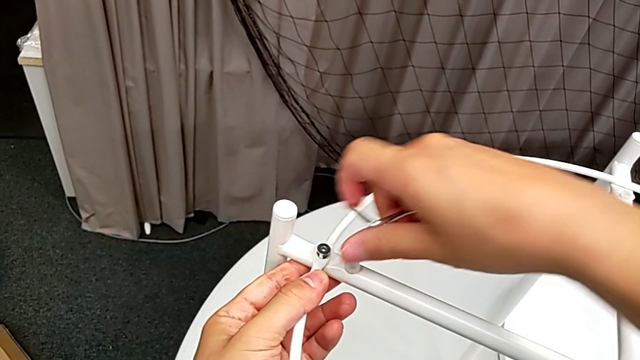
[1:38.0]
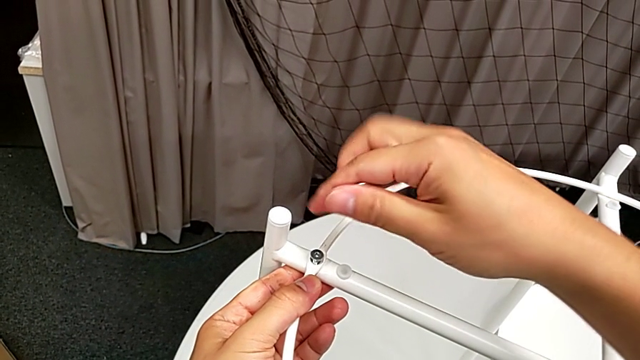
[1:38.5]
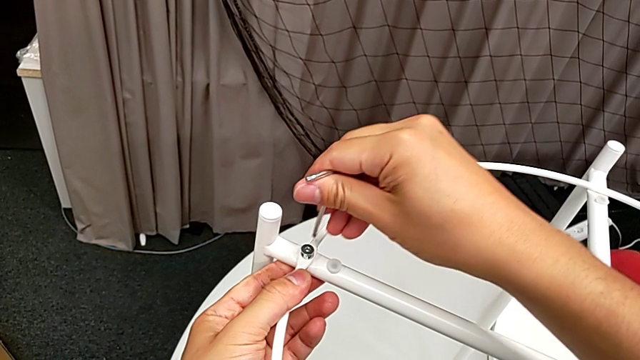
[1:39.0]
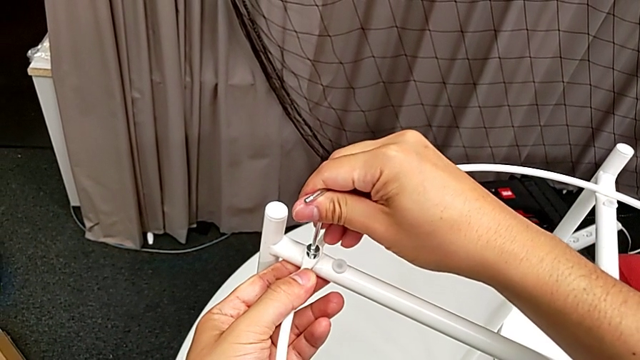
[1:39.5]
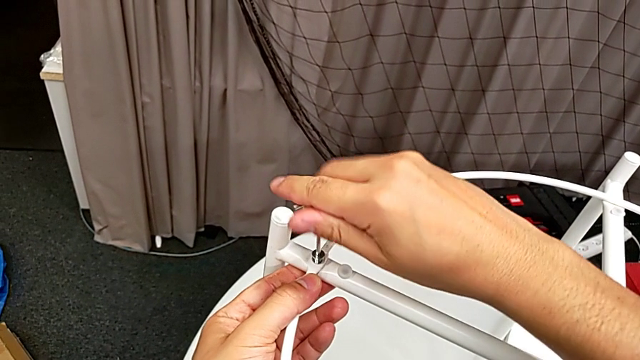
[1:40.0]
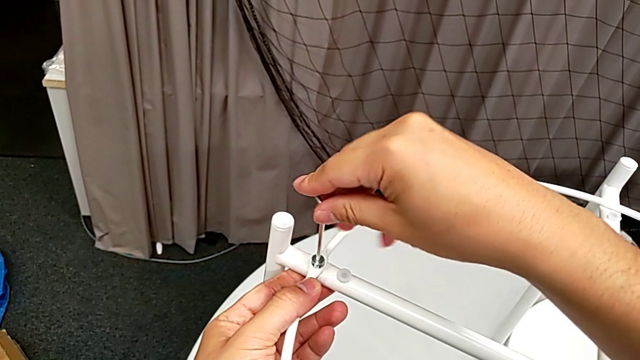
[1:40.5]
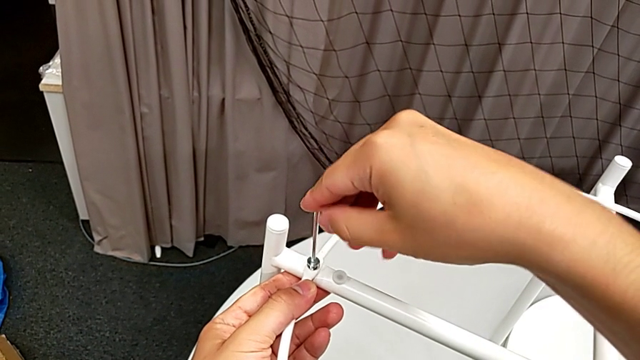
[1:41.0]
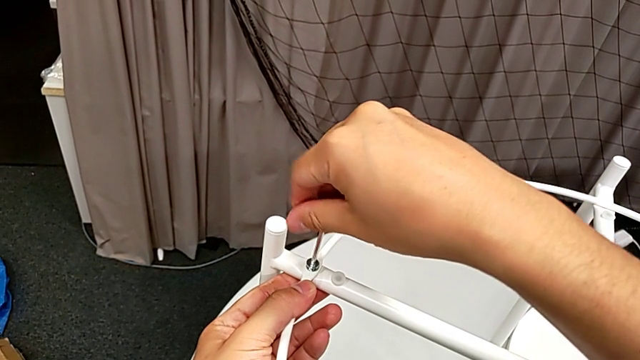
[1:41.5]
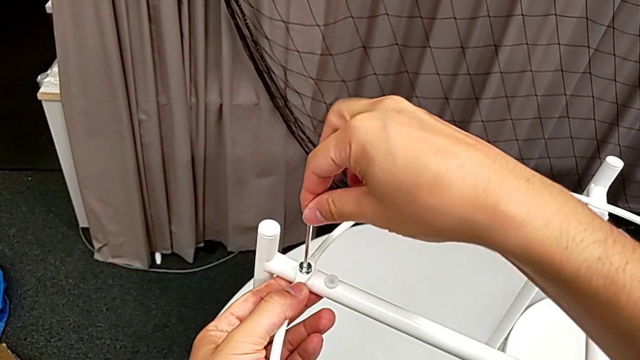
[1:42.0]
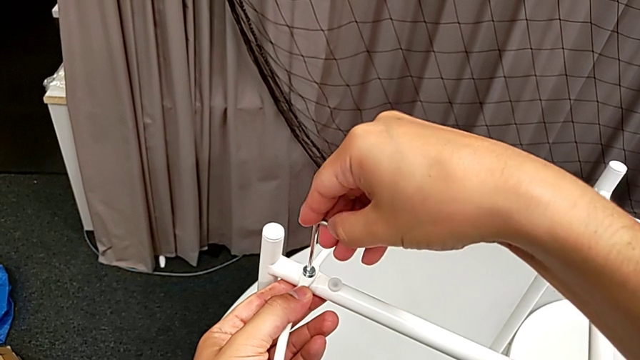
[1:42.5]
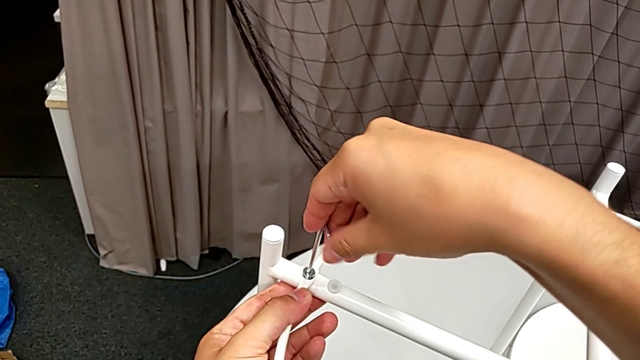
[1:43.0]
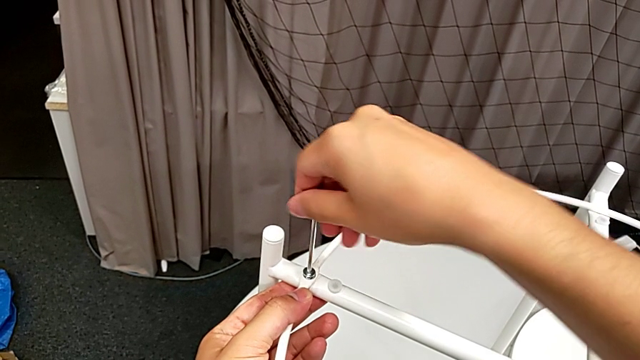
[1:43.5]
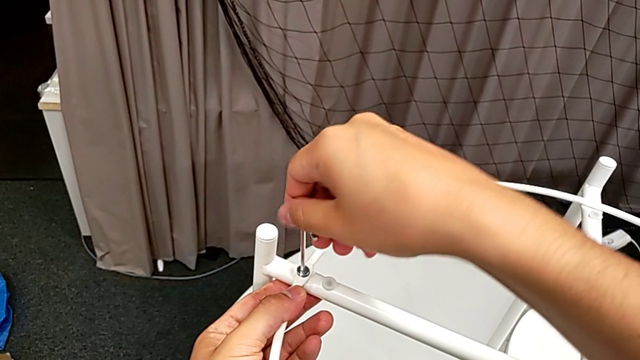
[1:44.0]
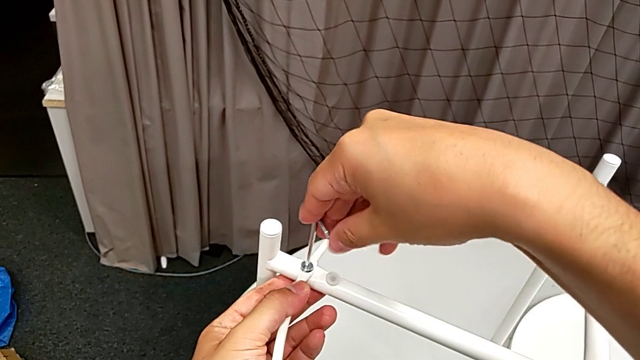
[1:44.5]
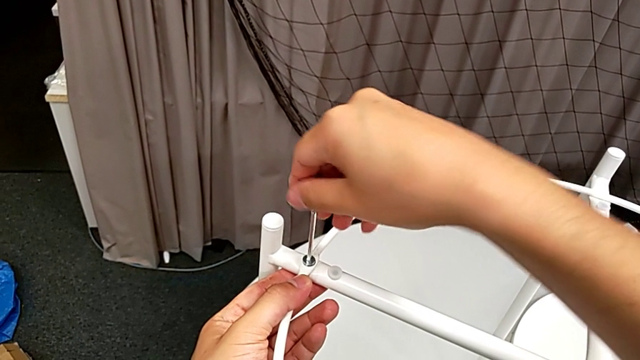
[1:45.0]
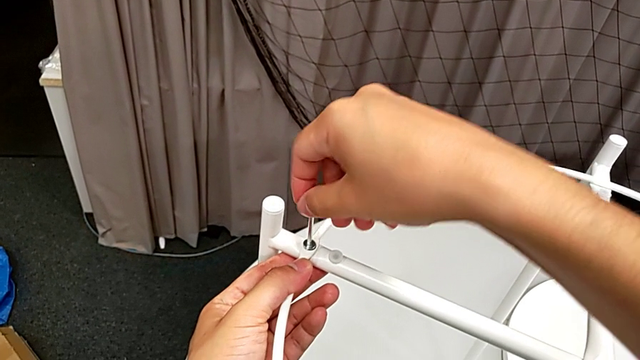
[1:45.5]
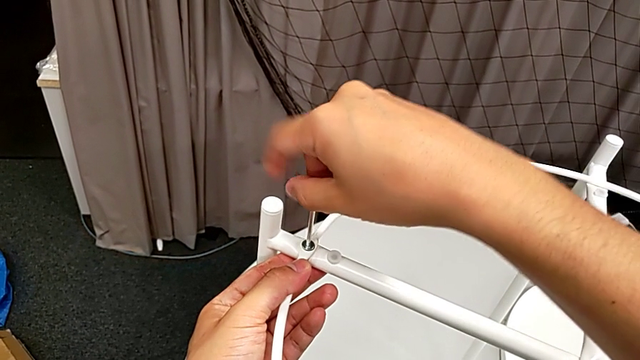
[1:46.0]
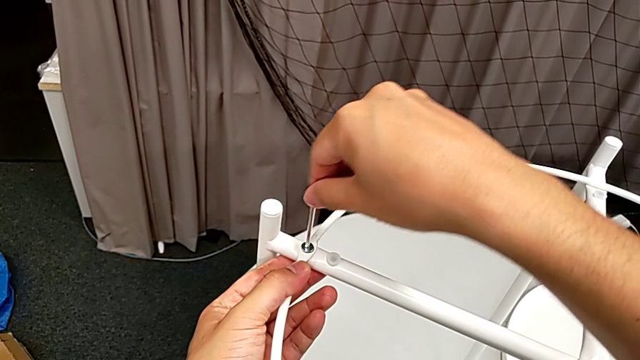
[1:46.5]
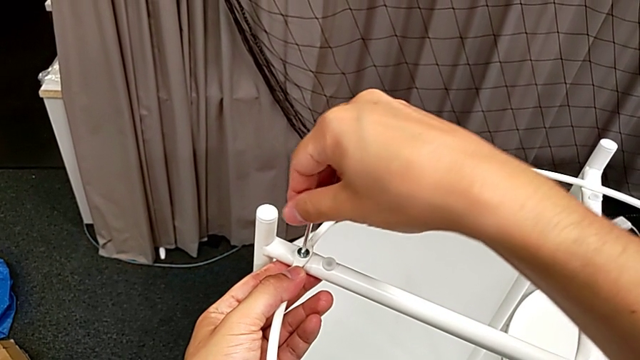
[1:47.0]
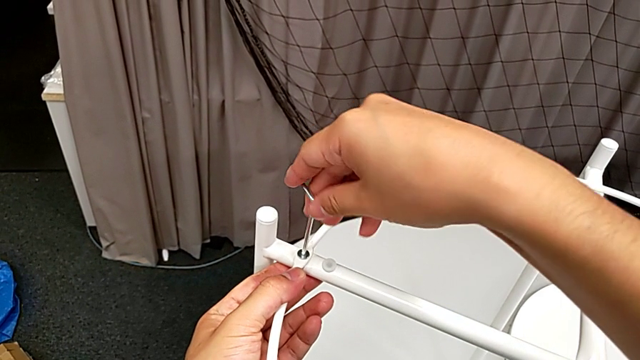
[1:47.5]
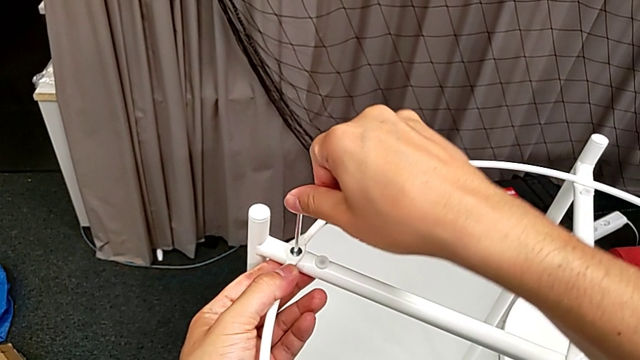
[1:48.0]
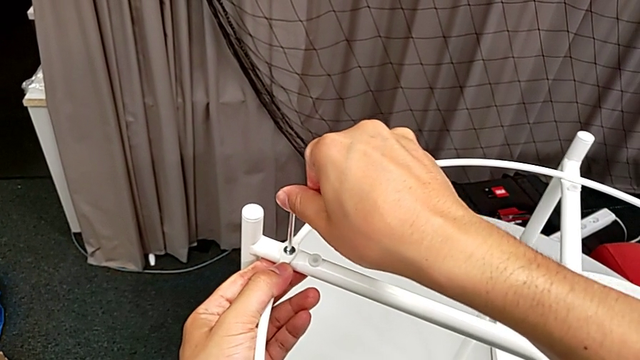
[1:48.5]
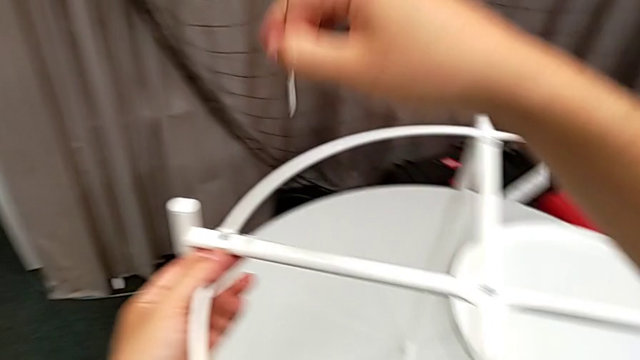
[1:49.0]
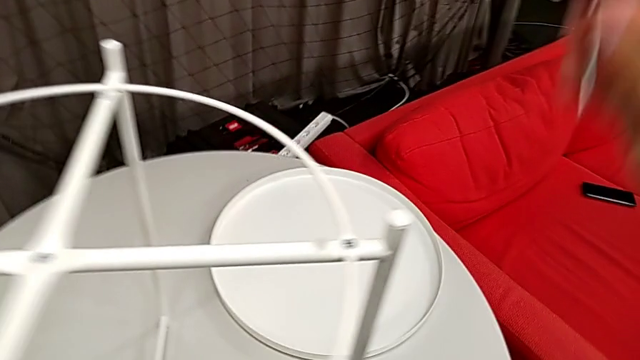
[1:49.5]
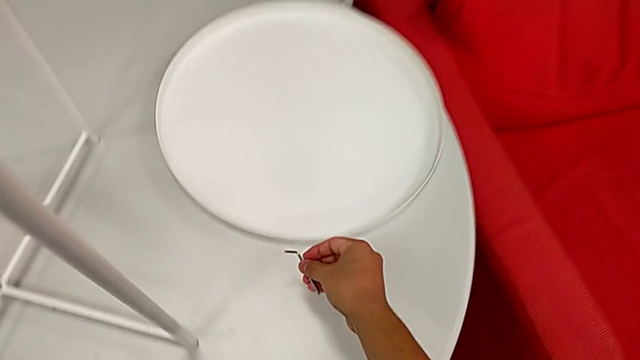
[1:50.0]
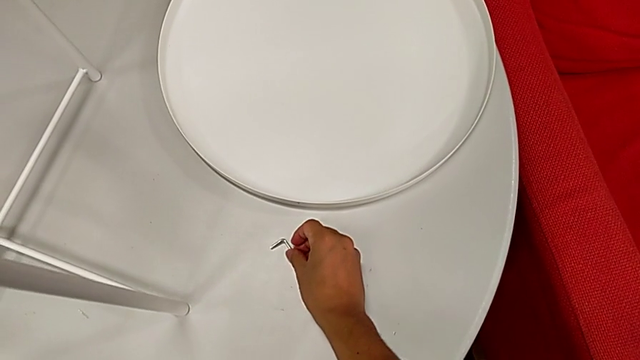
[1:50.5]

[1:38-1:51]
The camera wearer is assembling the circle on the table stand. They insert the Allen wrench, screw the hex socket head, withdraw the Allen wrench and place it.

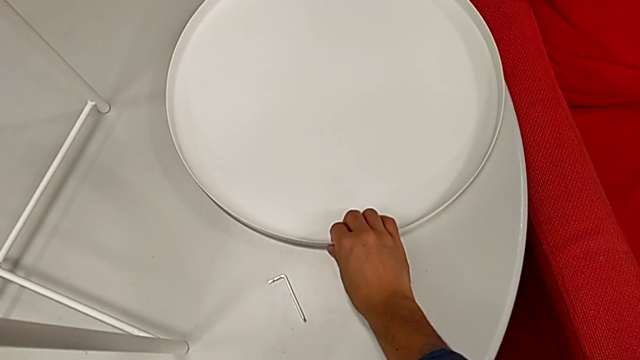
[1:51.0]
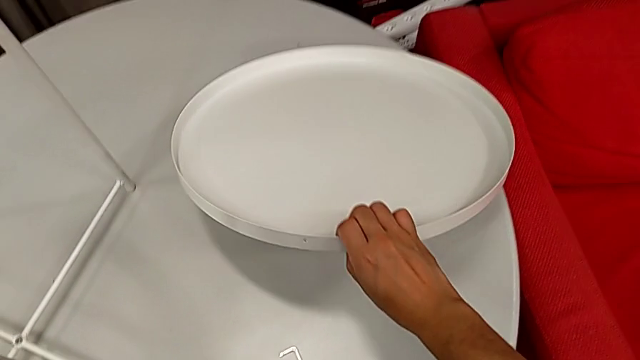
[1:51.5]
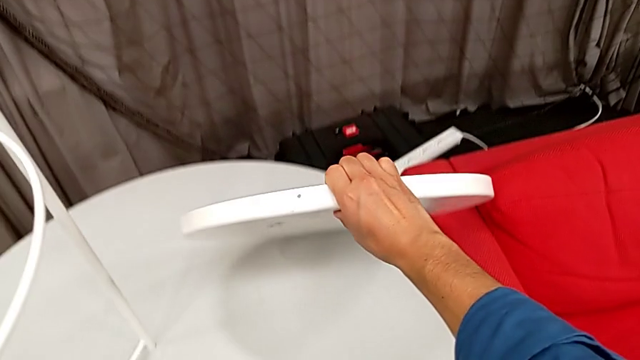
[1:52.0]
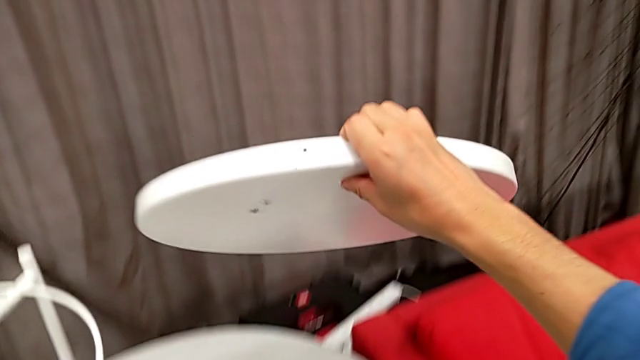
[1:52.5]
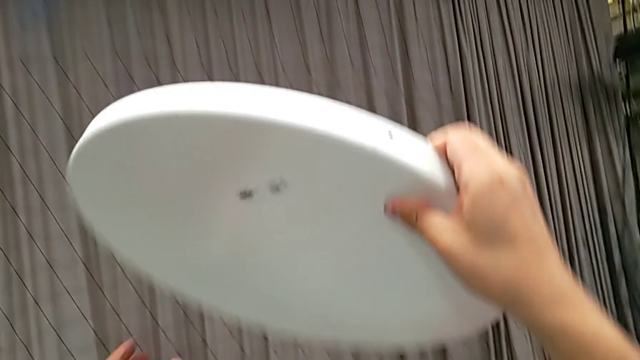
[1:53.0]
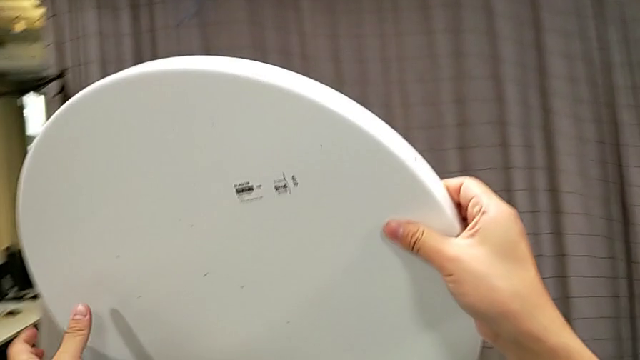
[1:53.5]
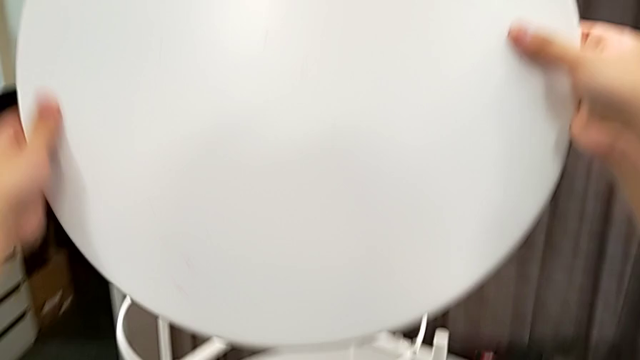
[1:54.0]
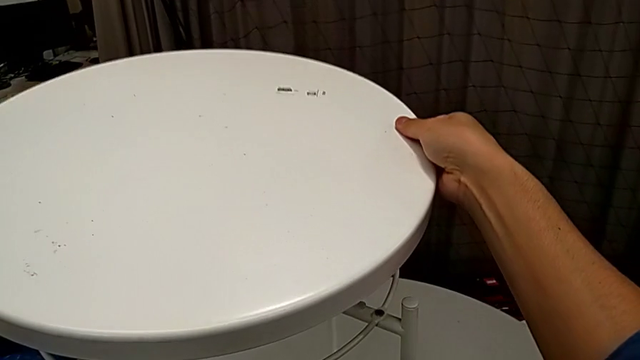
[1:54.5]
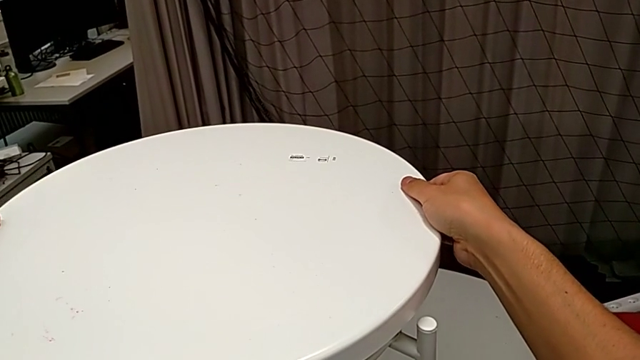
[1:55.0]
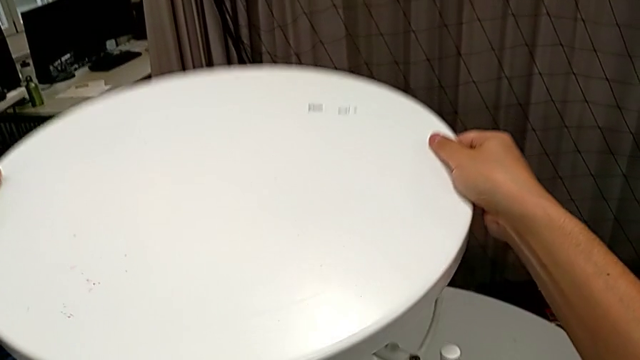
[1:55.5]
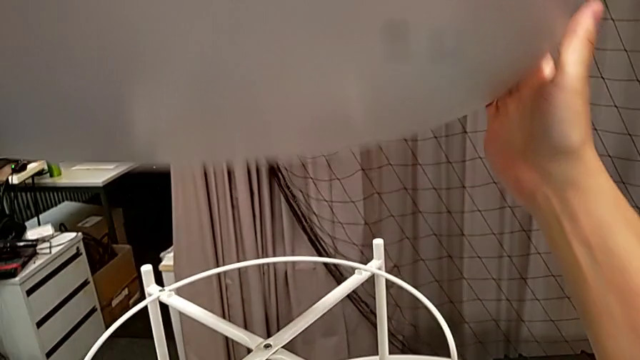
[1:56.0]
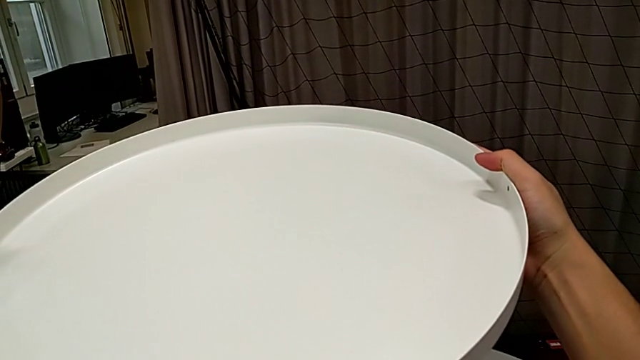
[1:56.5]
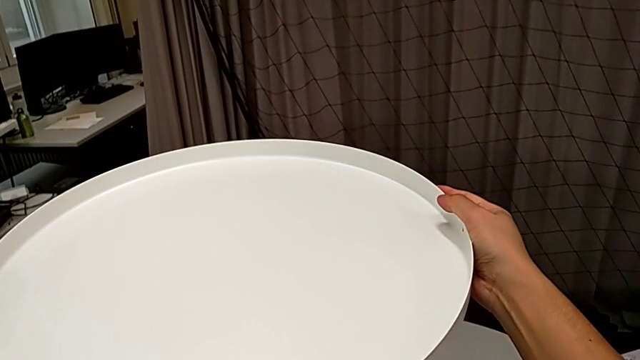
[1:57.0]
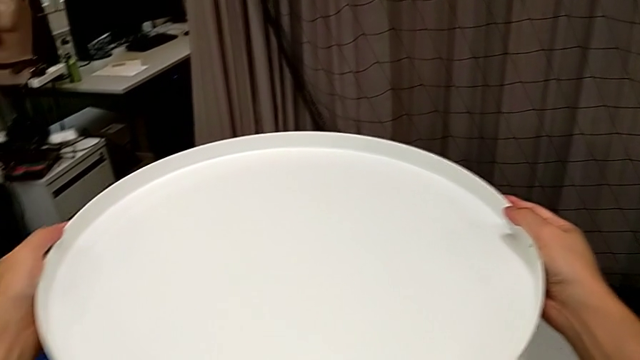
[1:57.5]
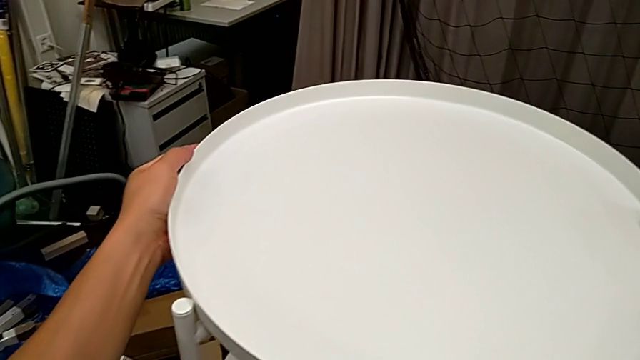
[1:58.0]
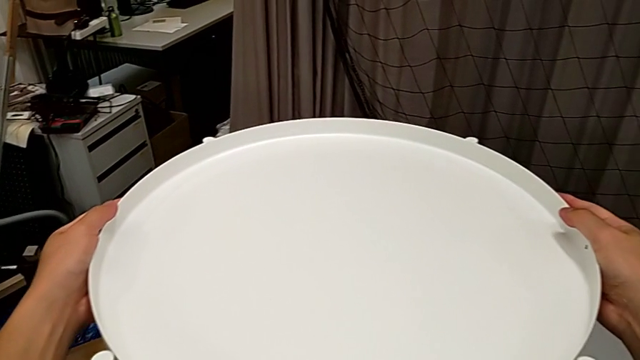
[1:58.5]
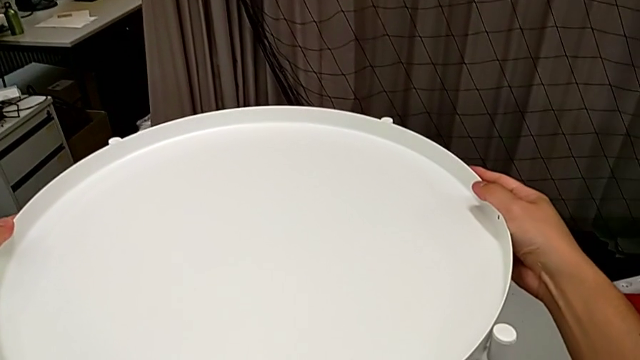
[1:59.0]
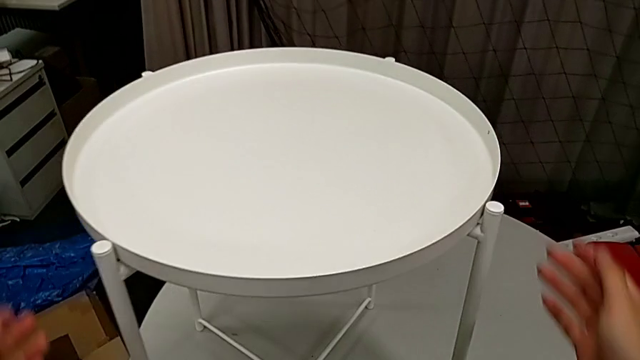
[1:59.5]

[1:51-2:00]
The camera wearer places the tray on top of the furniture. They grab the tray, lift it, wrongly place it on the wrong side, flip it and place it.
